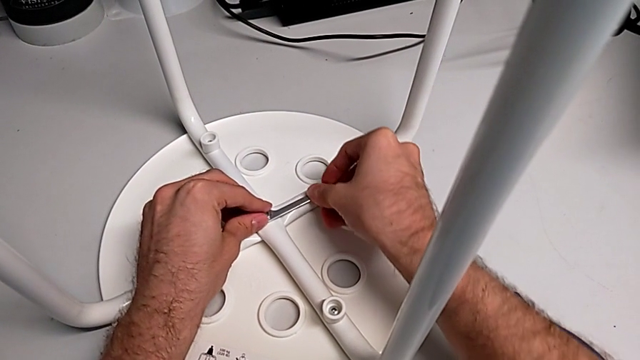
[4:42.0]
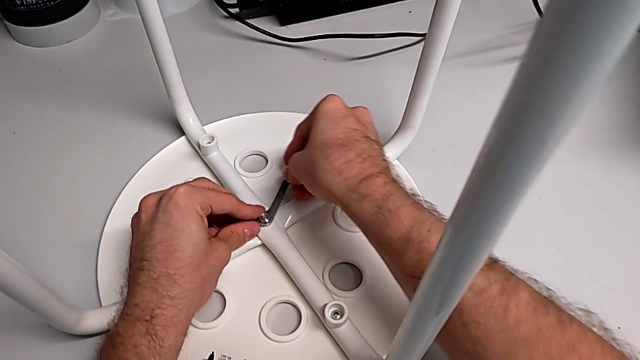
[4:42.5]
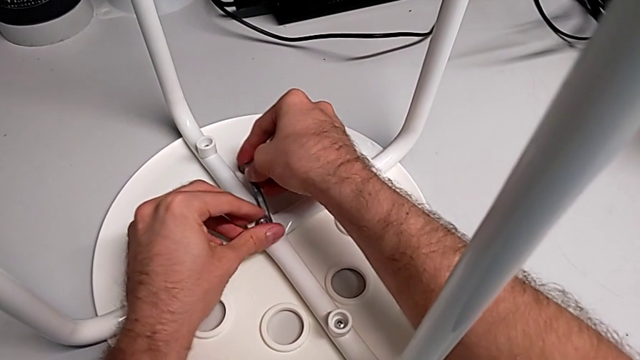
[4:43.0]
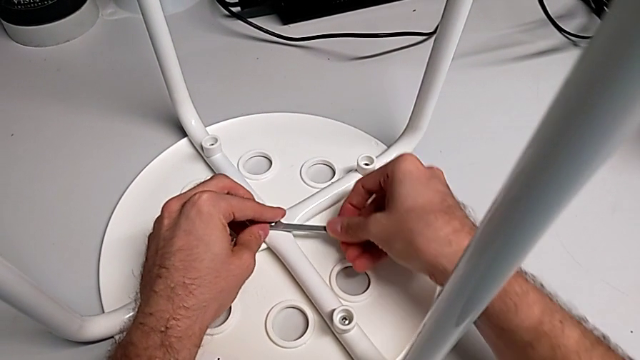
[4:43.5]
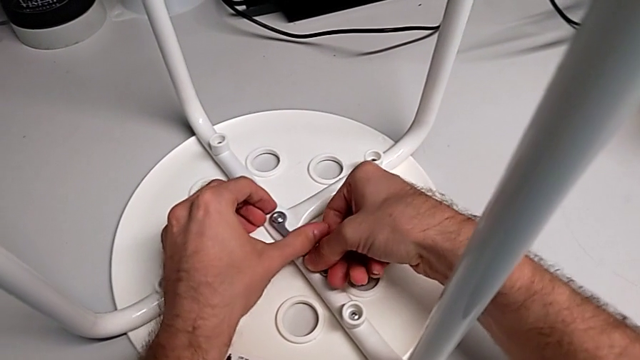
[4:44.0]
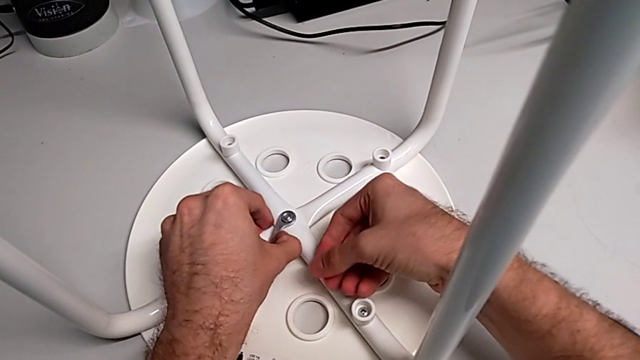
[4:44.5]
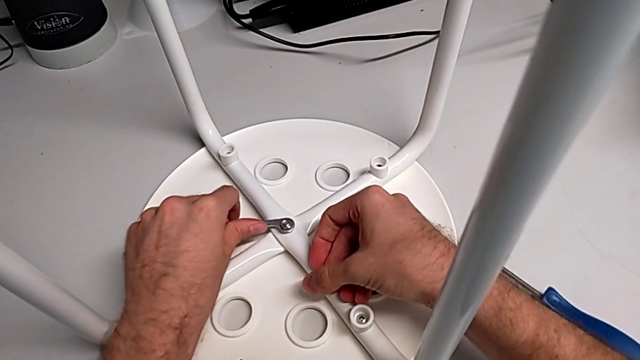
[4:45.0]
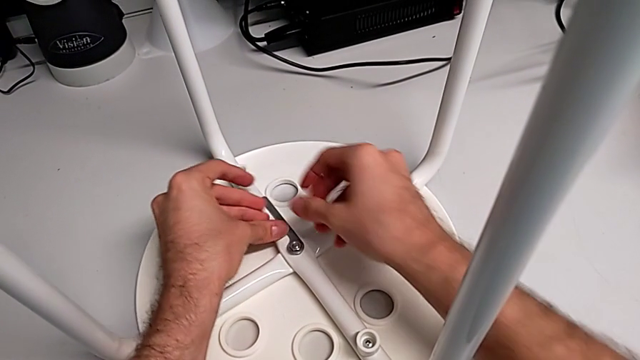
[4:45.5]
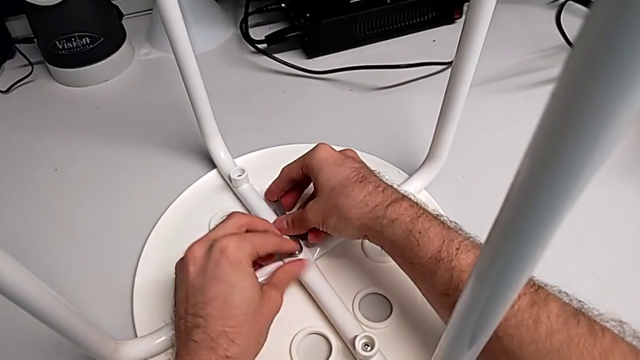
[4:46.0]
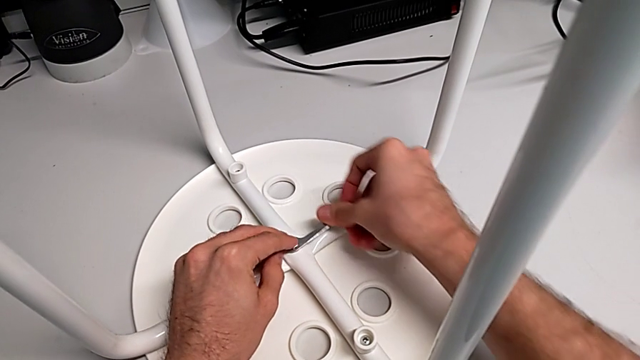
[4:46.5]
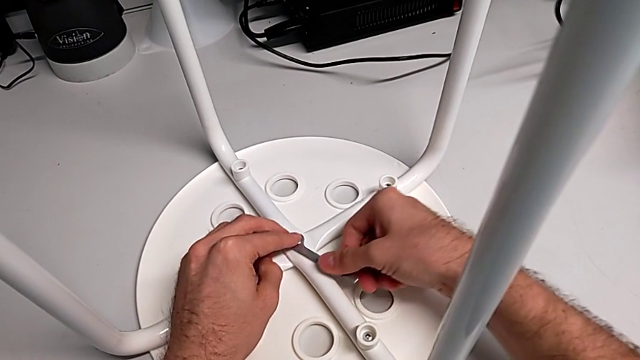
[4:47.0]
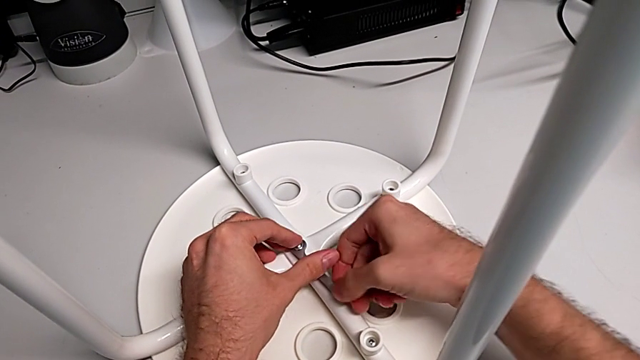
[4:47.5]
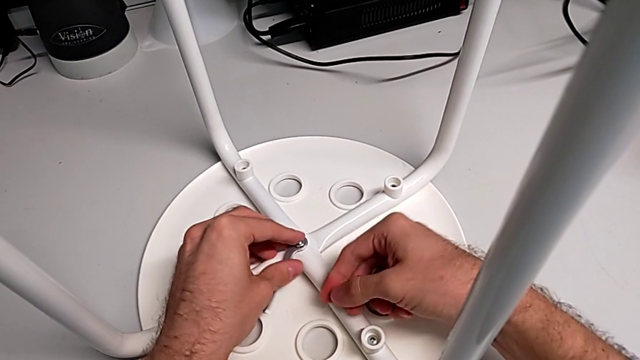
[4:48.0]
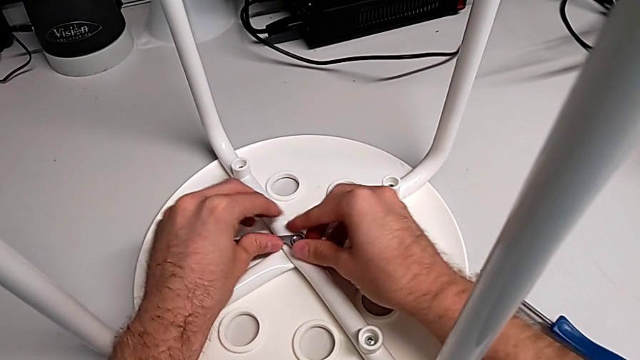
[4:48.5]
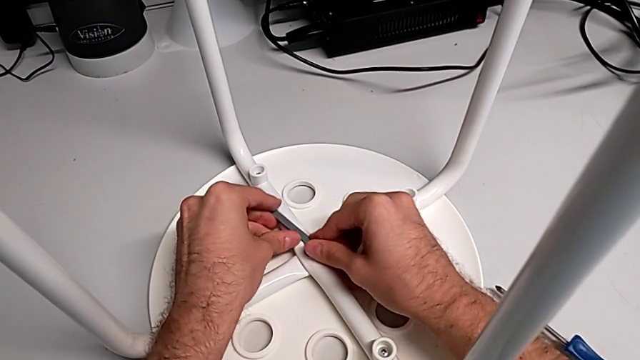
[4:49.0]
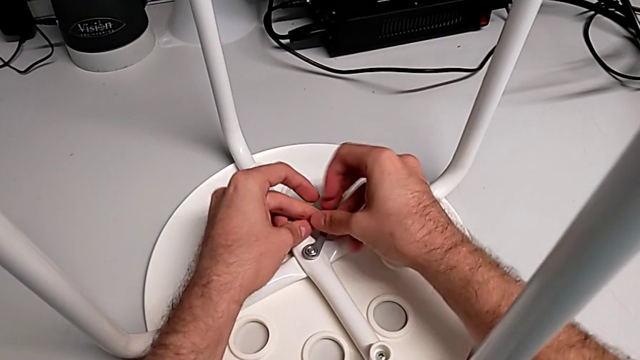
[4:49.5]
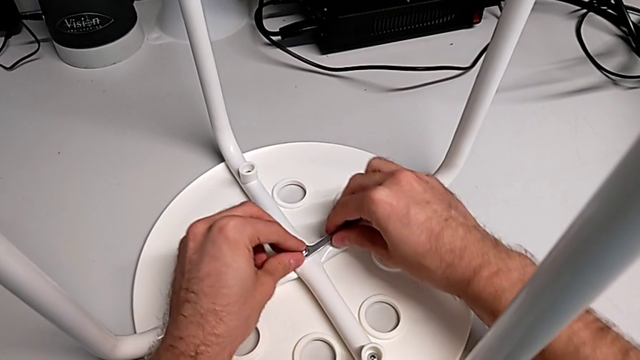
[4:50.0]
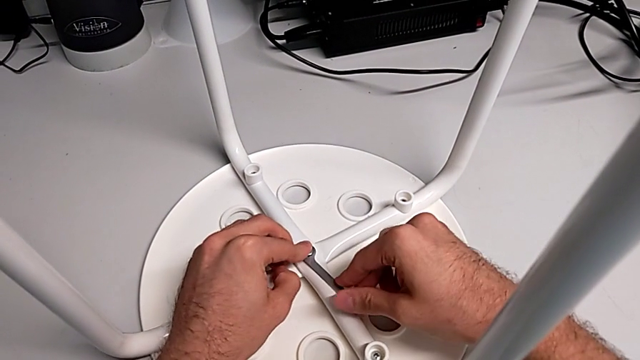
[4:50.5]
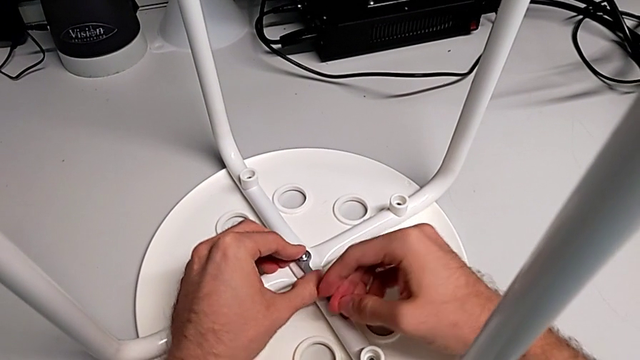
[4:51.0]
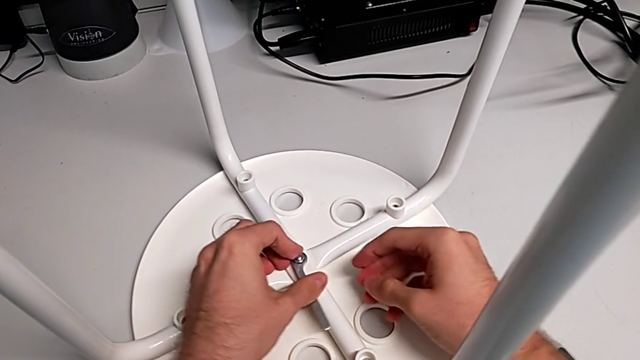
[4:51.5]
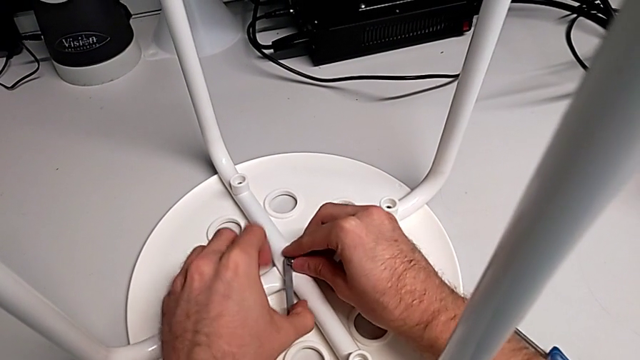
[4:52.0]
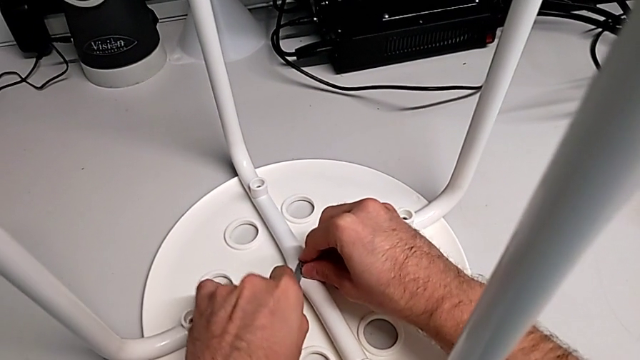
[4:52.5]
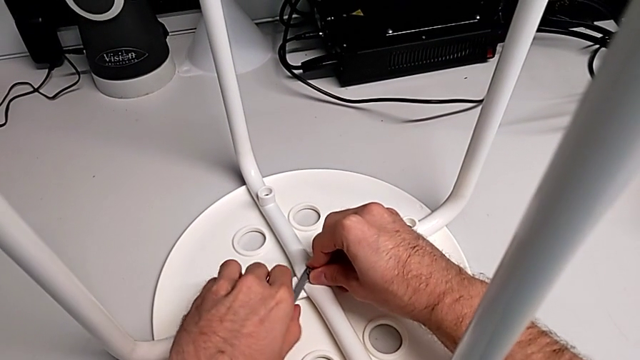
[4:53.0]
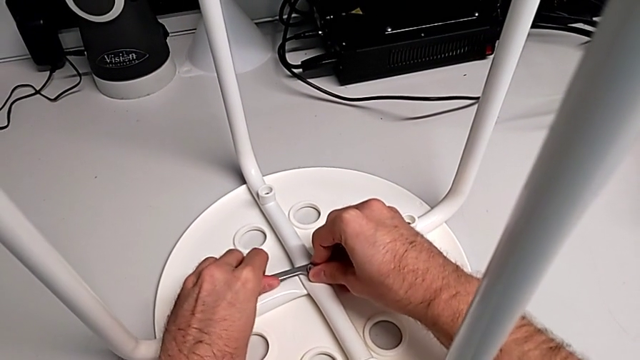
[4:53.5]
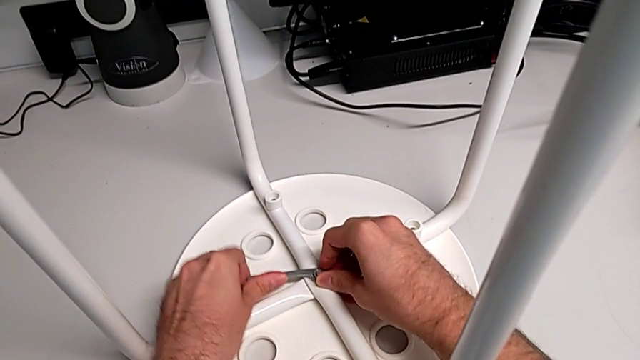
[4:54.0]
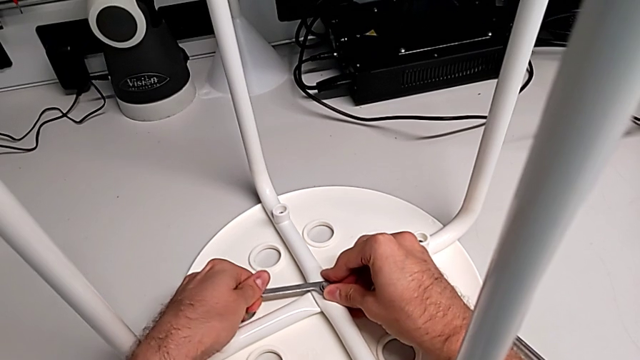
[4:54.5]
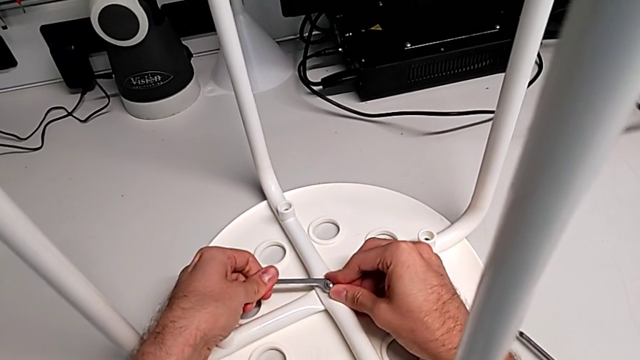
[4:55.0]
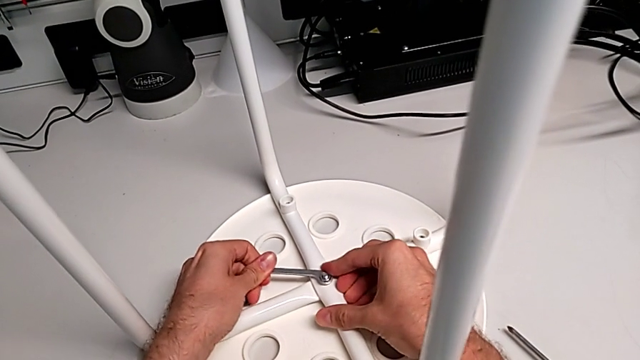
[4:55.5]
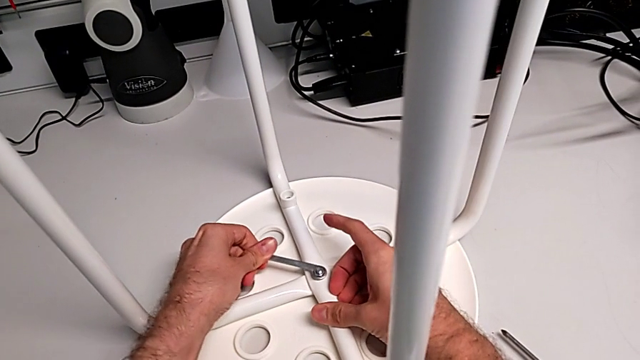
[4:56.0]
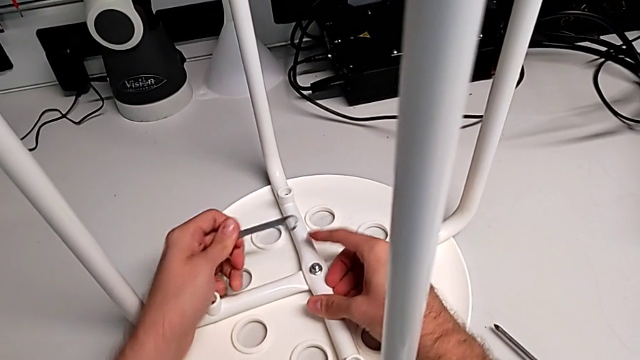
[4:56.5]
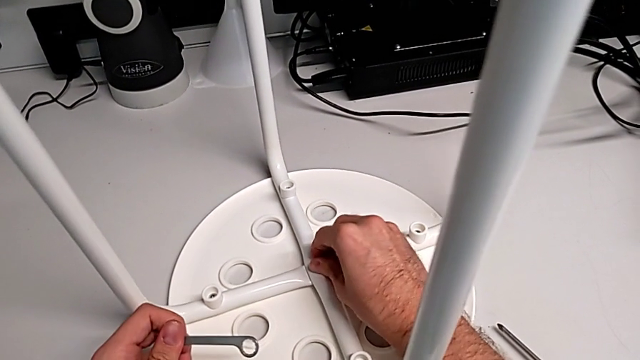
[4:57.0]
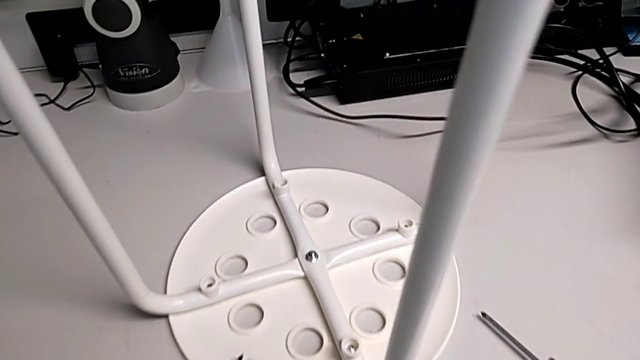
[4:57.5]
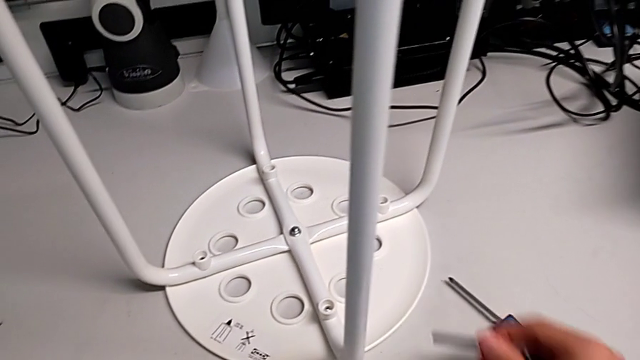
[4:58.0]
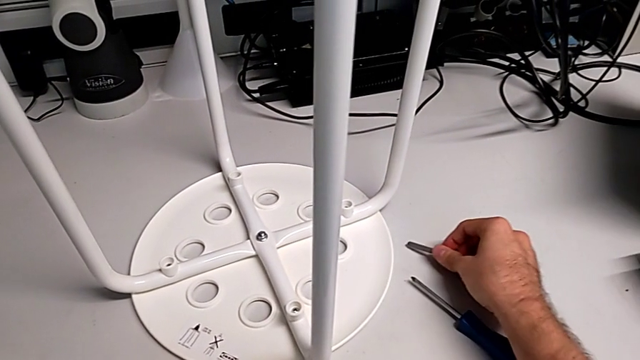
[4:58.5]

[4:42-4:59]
The camera wearer is tightening the bolt. They screw the hex nut, withdraw the hexagonal wrench, inspect the hex nut and place the hexagonal wrench.
